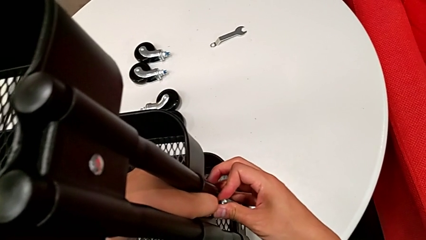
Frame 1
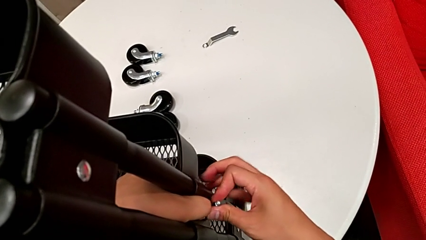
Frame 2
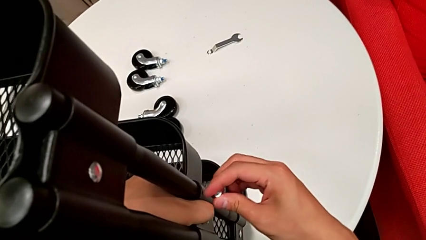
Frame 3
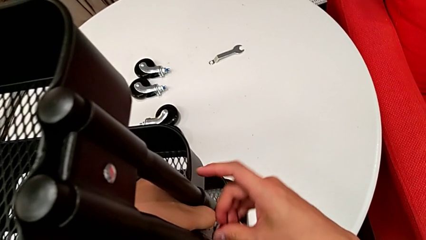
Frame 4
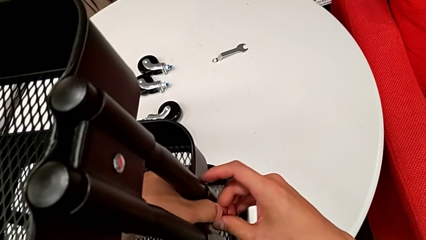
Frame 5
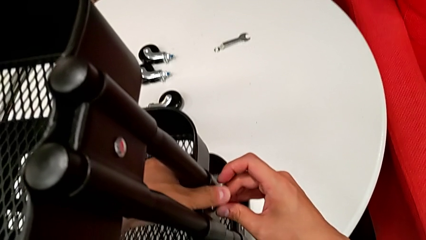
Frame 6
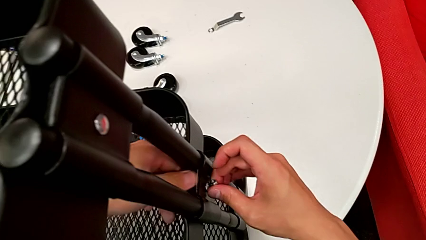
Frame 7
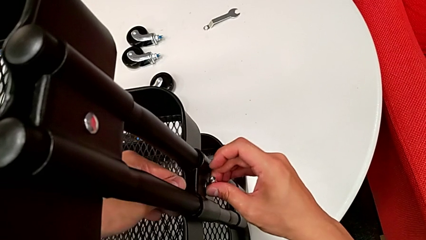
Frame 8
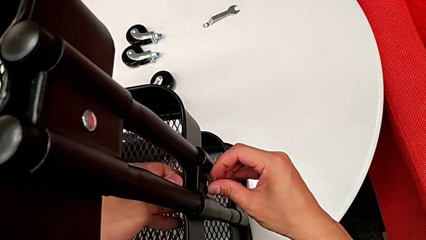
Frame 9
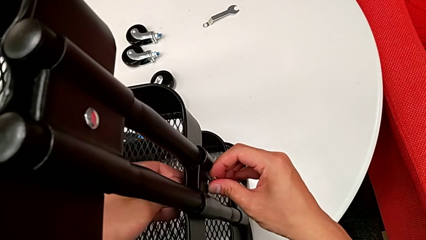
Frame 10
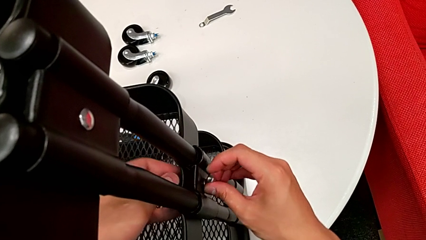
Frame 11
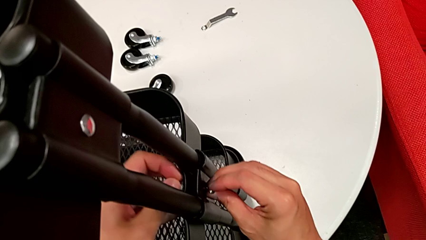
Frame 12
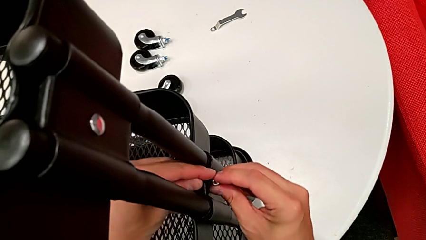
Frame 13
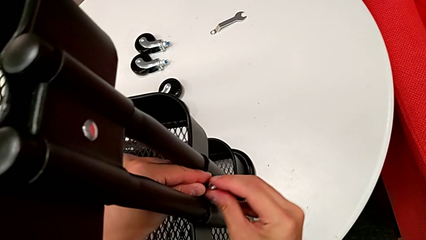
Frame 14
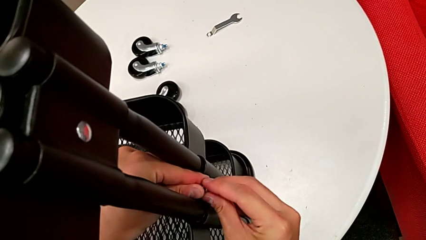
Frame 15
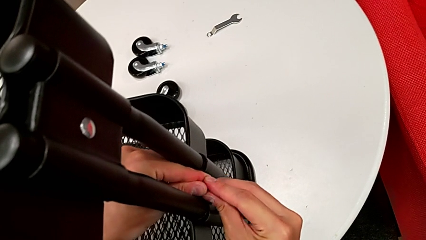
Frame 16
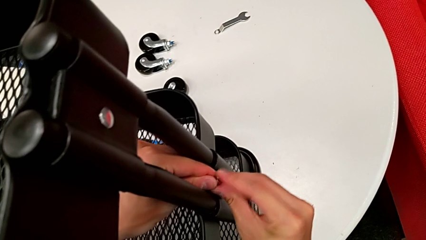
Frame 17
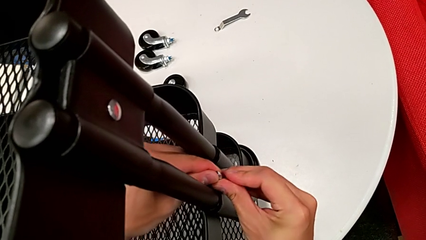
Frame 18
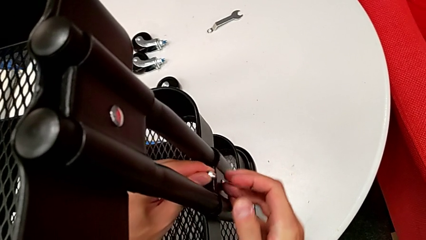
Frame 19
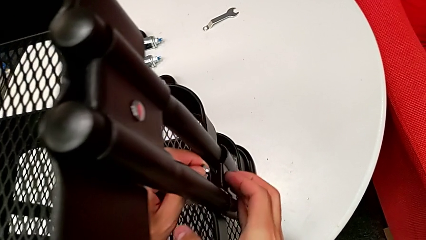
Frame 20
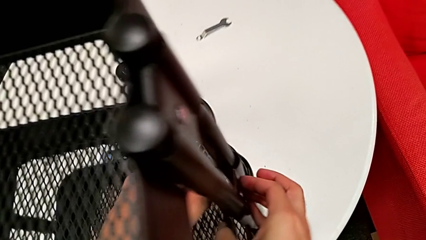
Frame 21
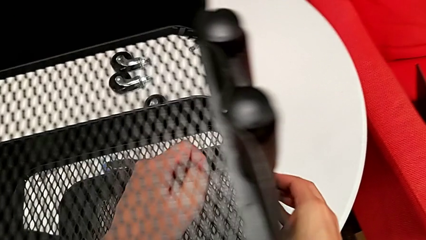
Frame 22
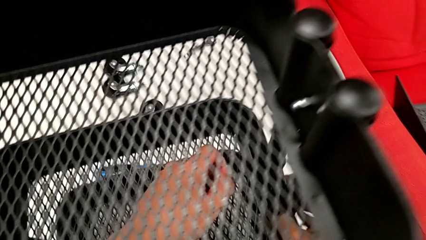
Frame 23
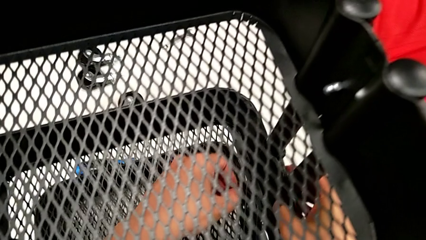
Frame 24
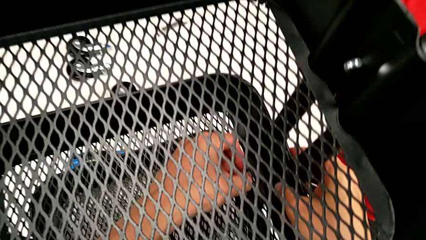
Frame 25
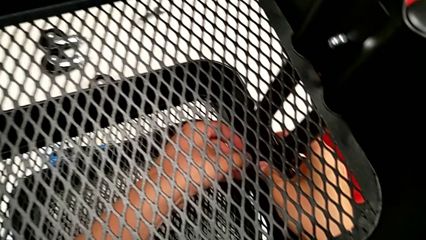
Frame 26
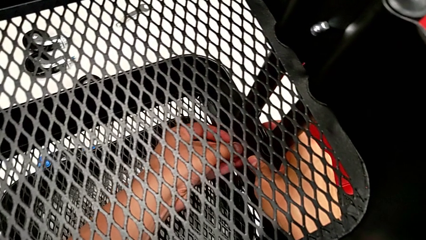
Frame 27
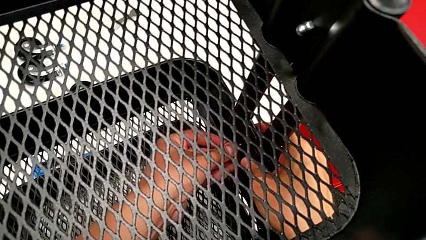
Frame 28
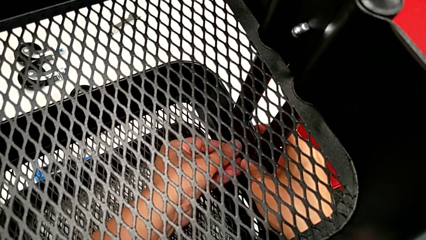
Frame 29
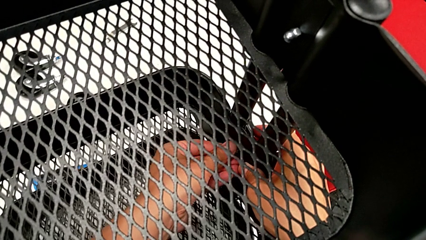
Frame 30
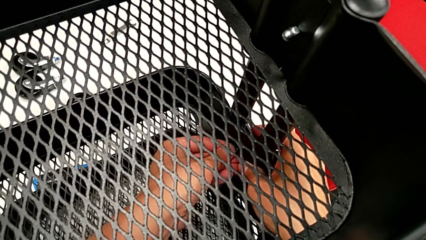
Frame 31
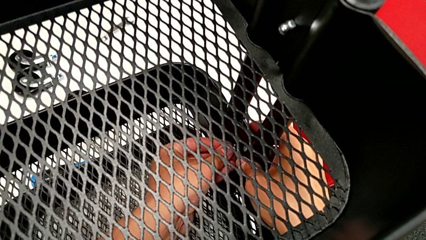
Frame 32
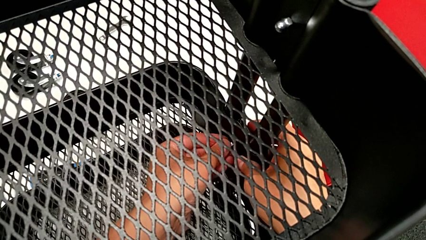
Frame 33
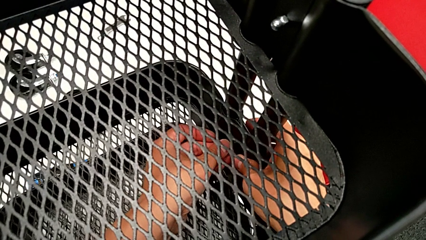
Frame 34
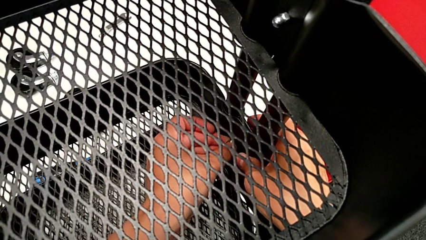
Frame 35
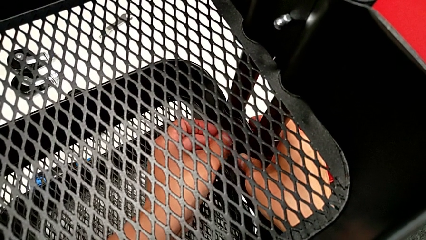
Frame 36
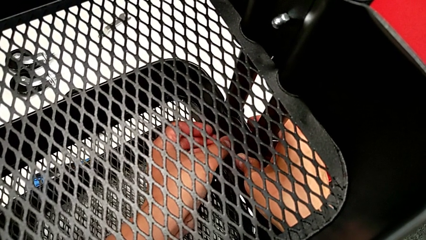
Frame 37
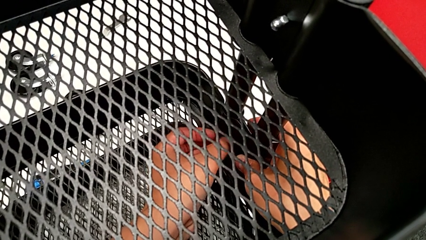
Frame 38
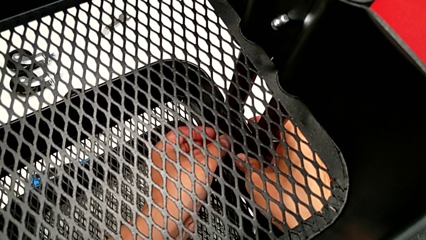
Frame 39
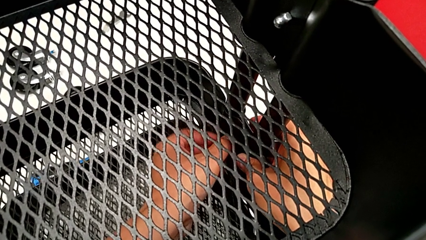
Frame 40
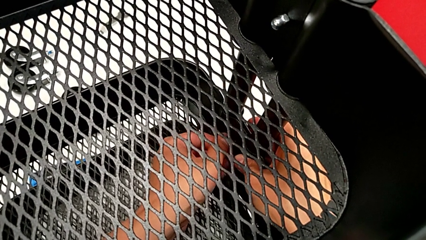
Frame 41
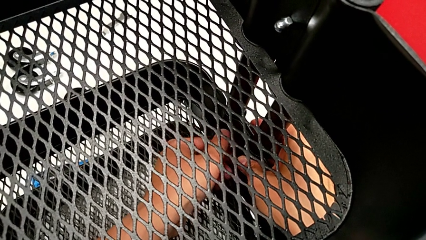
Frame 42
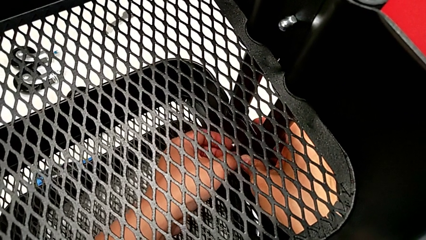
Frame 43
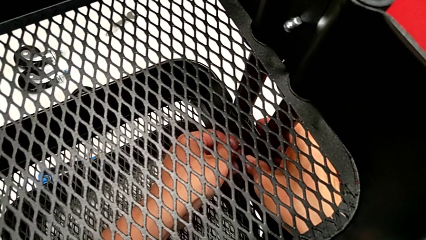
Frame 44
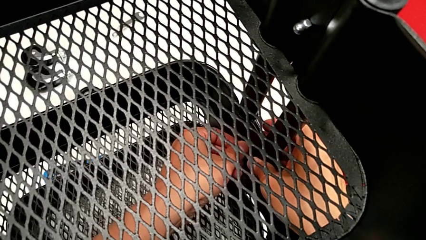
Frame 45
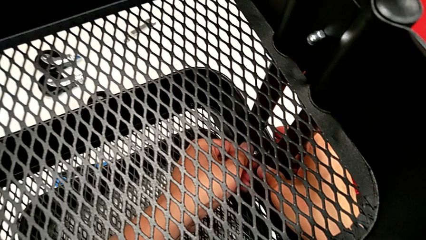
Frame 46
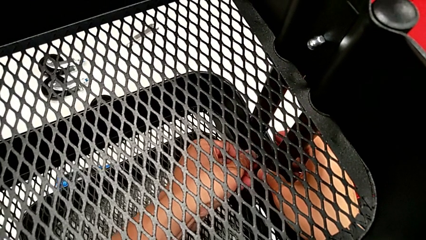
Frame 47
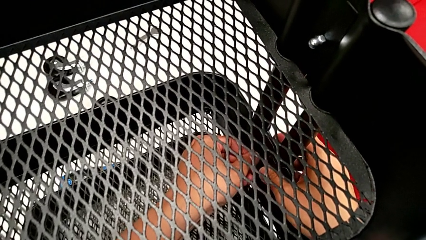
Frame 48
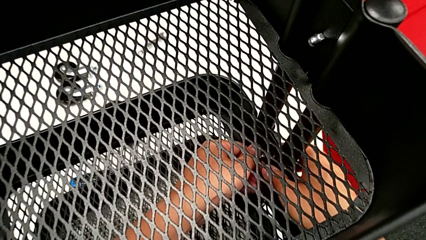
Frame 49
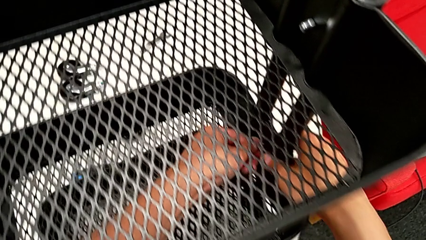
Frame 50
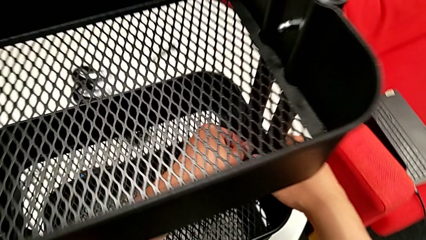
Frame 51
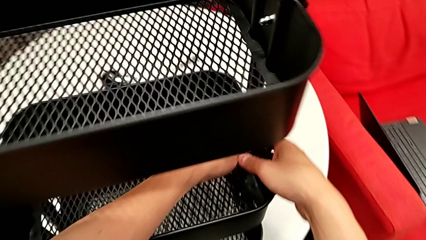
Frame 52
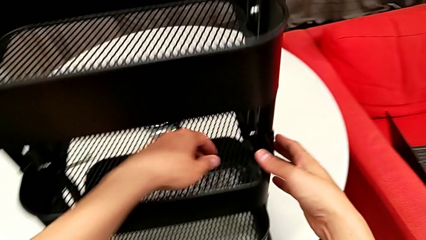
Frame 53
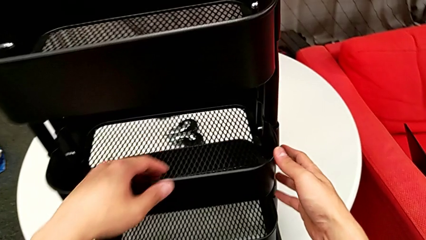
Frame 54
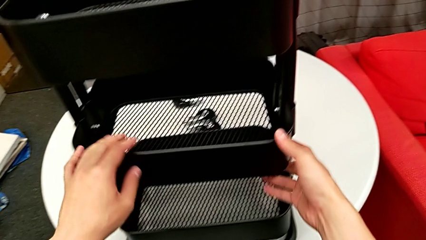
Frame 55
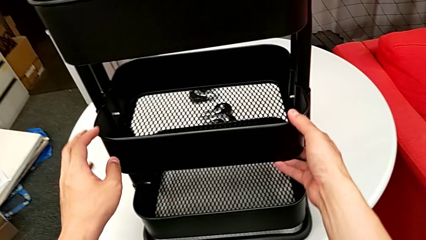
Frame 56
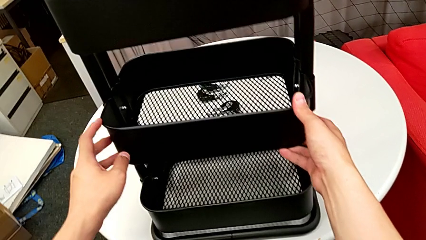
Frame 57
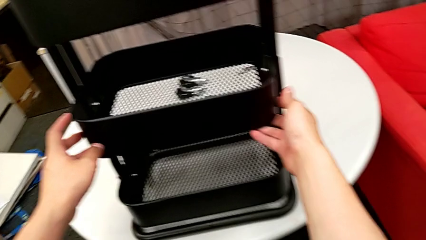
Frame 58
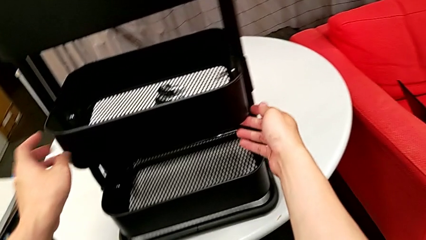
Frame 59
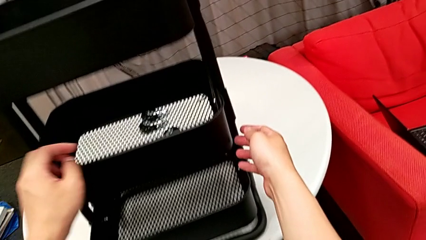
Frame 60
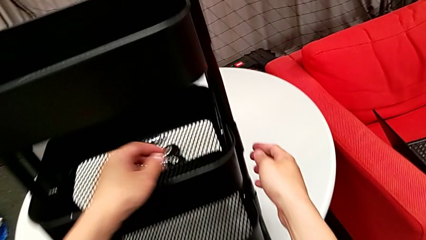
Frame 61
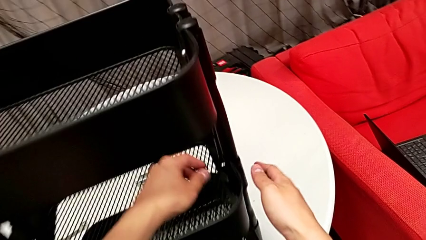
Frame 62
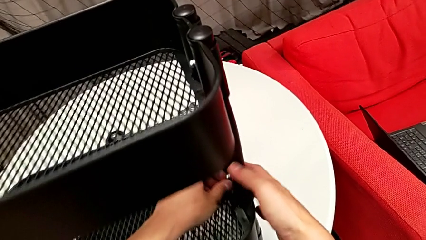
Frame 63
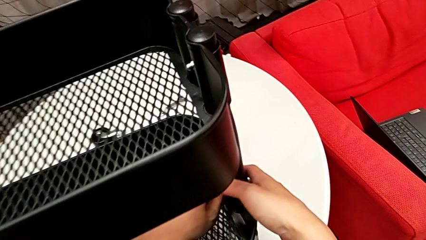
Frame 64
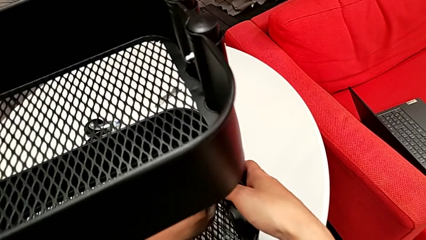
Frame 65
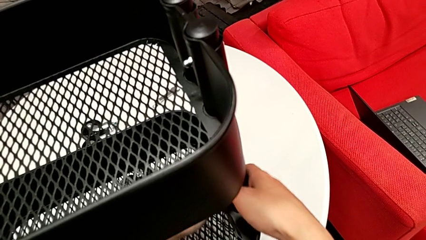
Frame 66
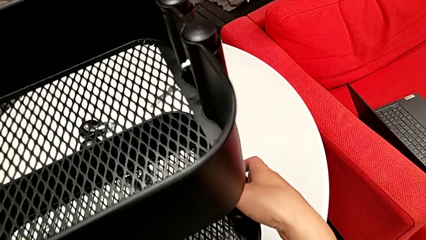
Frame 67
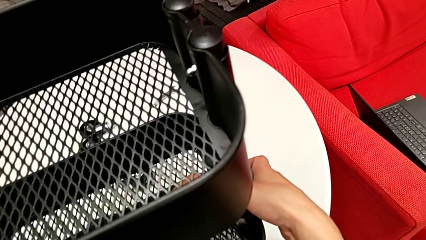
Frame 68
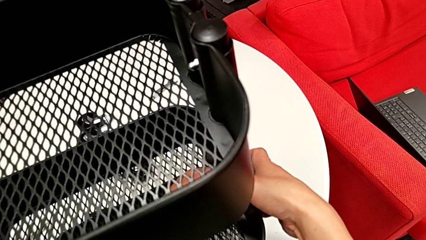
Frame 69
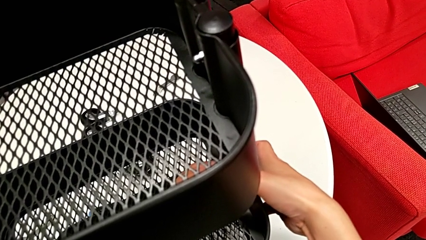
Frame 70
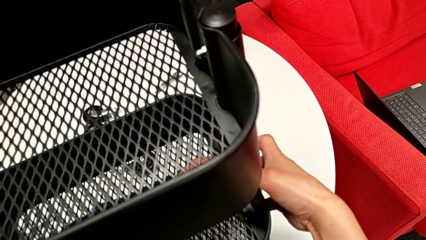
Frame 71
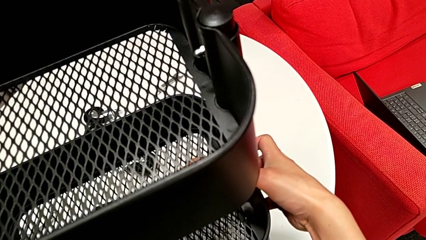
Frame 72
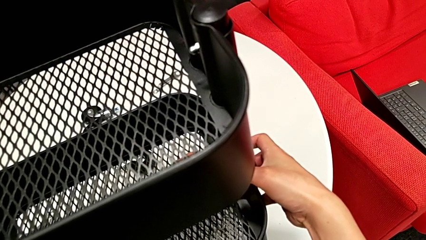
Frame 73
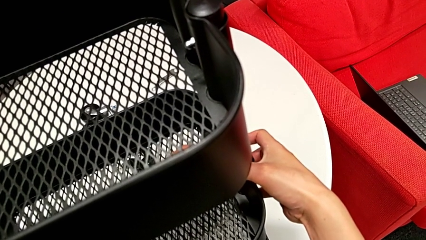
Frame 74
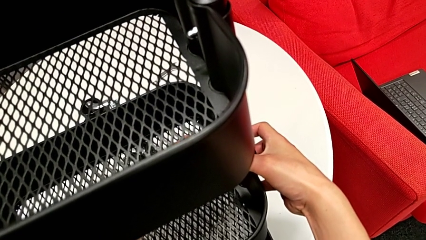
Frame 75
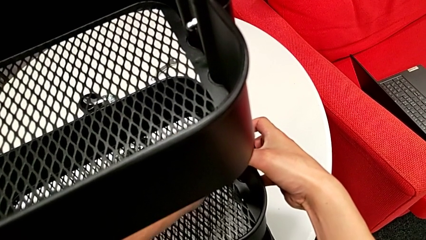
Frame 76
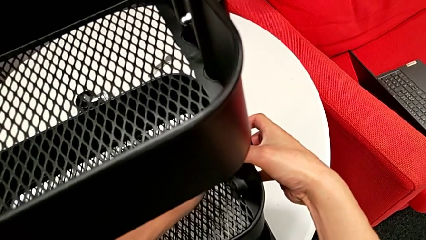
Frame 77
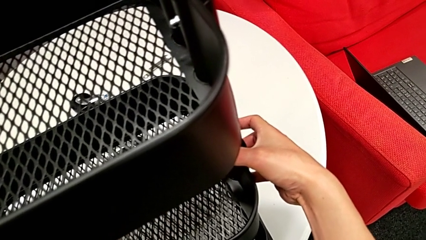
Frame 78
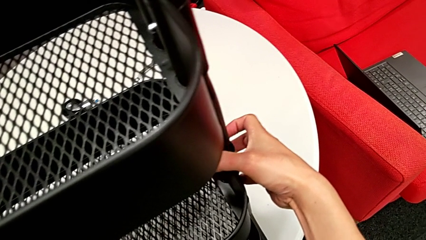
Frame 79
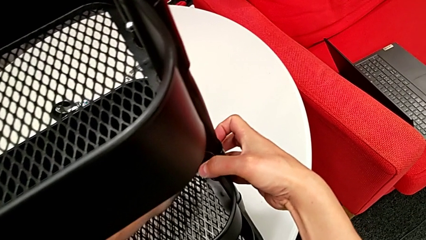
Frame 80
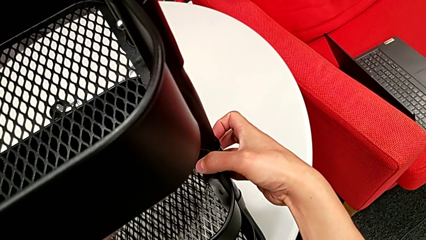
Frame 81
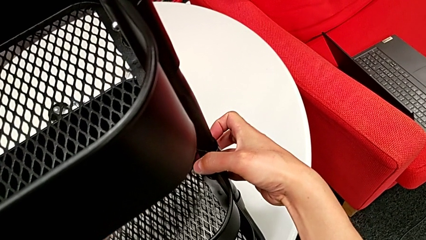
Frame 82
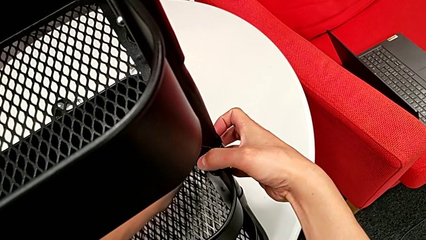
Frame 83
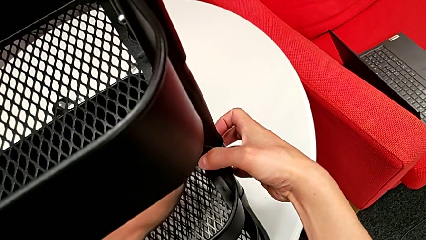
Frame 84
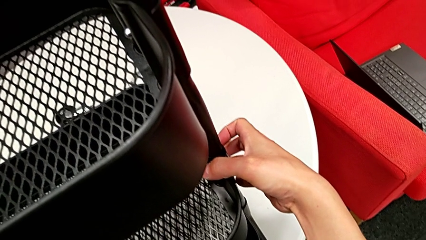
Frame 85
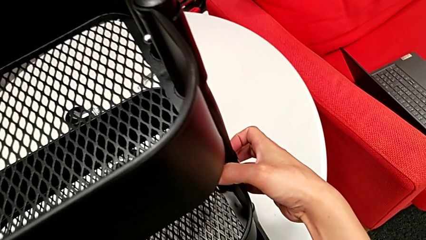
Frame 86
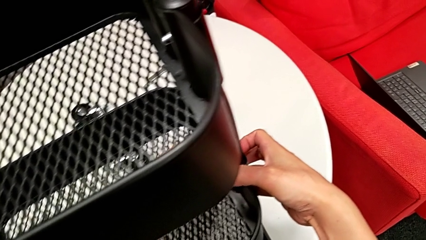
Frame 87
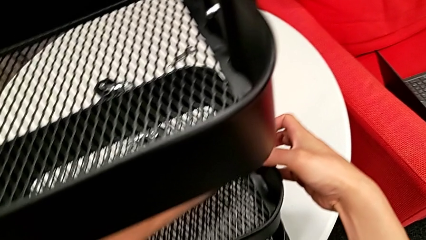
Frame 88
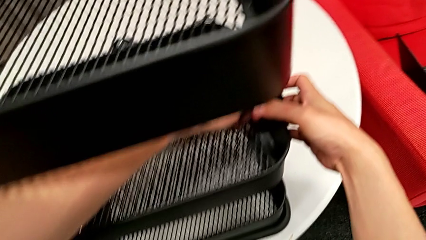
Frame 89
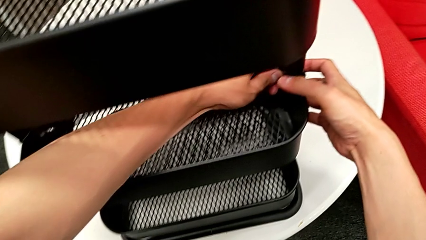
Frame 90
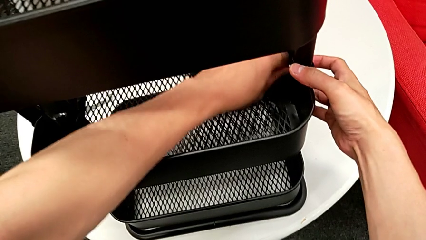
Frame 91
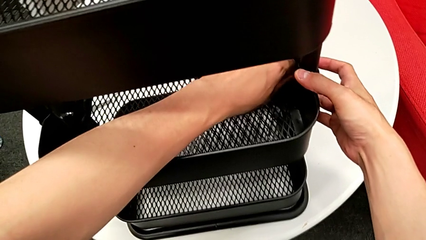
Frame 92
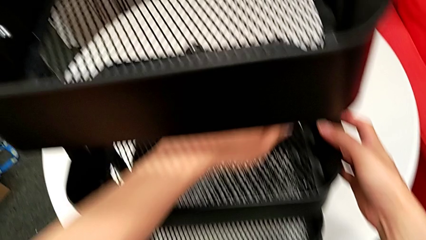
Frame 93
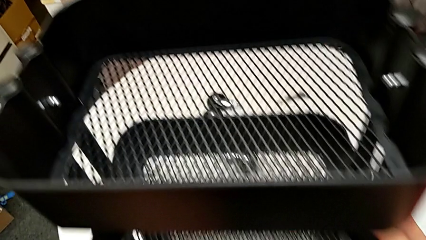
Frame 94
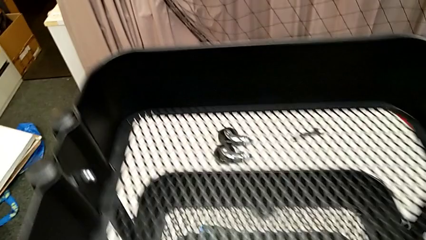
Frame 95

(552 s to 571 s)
The camera wearer is screwing the middle grid tray. They keep assembling the sixth bracket, screw the sixth hexagon cap nut, hold the middle grid tray and screw the middle hexagon cap nut.
